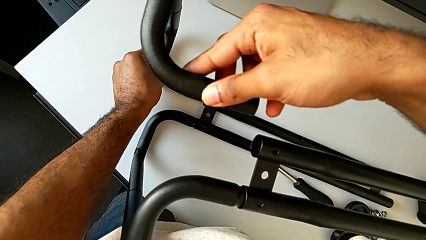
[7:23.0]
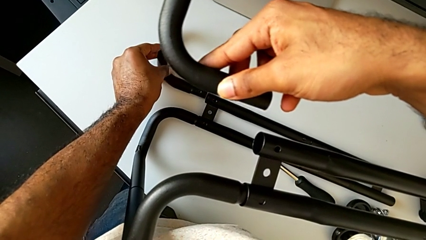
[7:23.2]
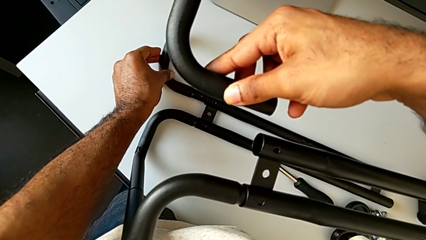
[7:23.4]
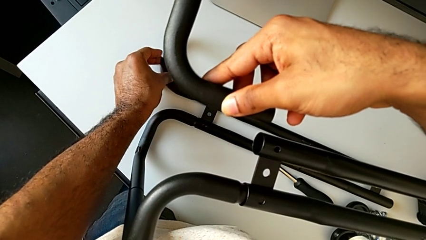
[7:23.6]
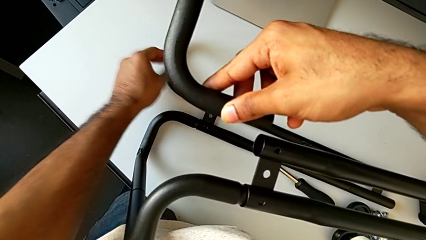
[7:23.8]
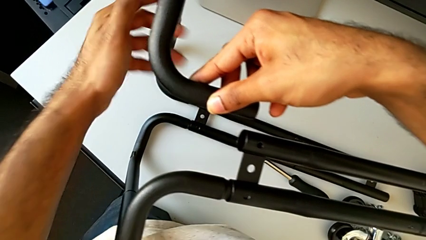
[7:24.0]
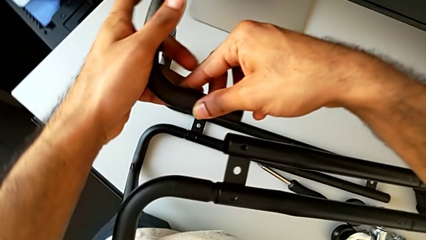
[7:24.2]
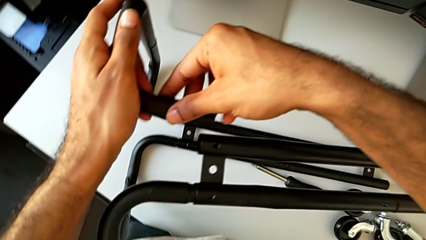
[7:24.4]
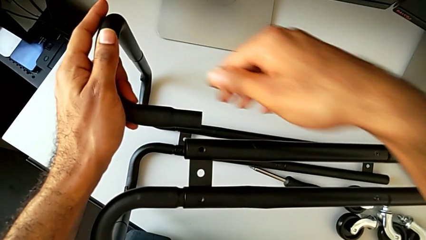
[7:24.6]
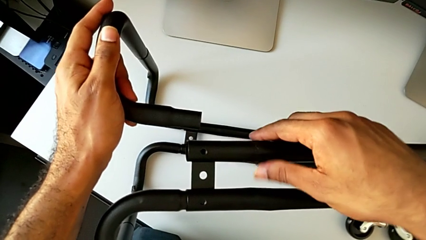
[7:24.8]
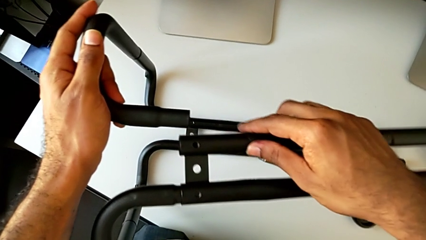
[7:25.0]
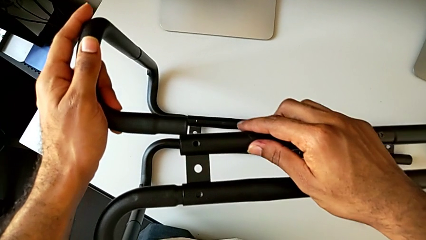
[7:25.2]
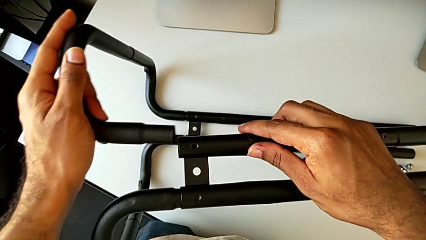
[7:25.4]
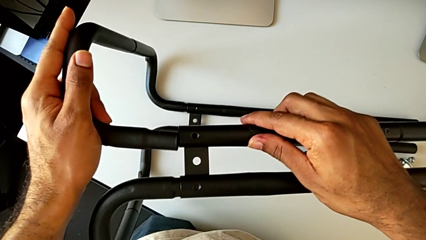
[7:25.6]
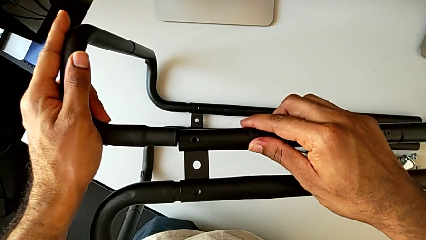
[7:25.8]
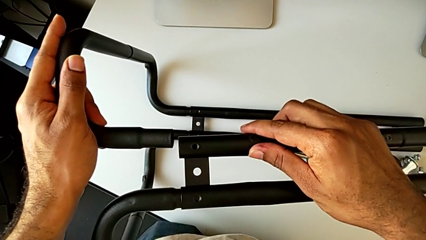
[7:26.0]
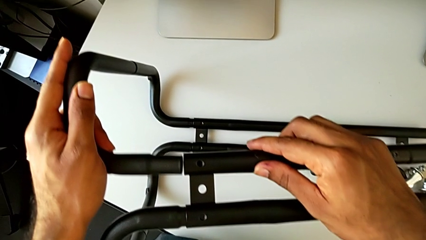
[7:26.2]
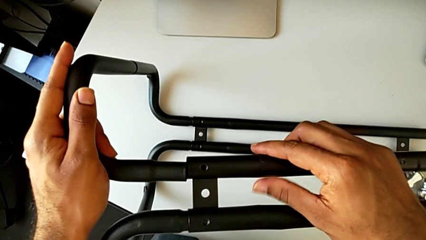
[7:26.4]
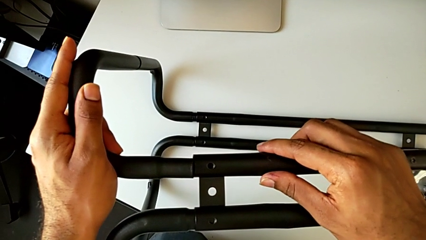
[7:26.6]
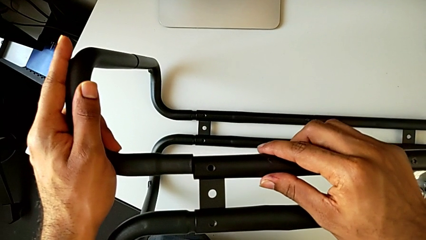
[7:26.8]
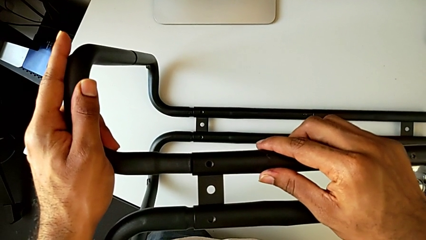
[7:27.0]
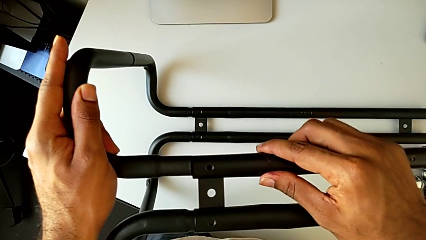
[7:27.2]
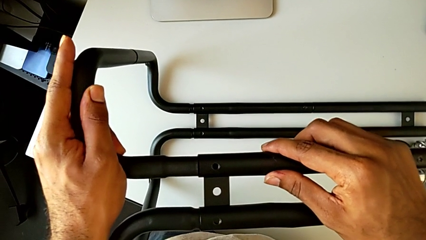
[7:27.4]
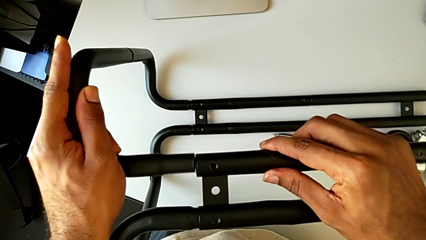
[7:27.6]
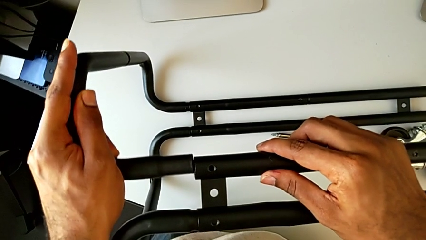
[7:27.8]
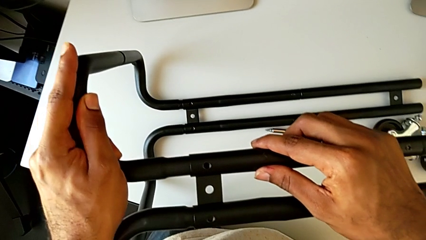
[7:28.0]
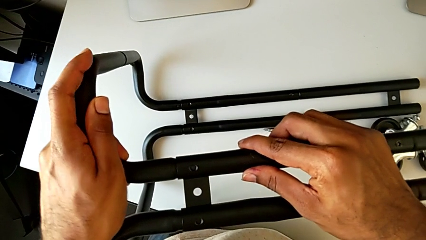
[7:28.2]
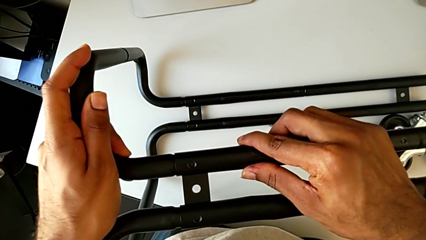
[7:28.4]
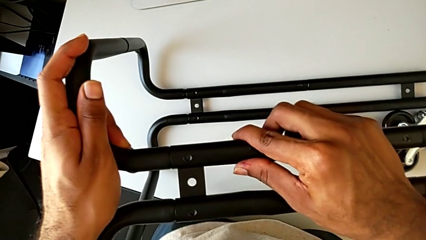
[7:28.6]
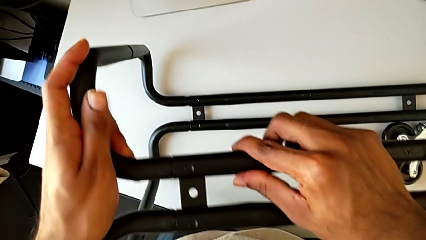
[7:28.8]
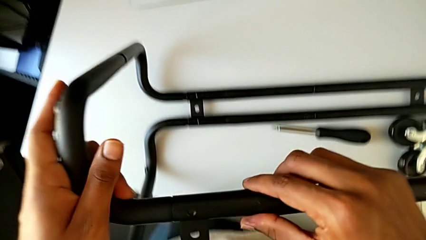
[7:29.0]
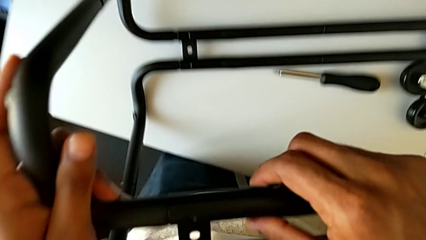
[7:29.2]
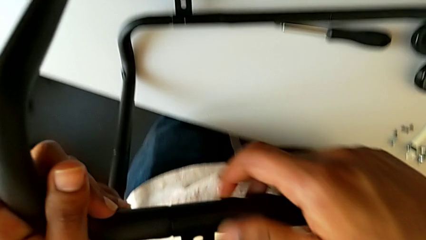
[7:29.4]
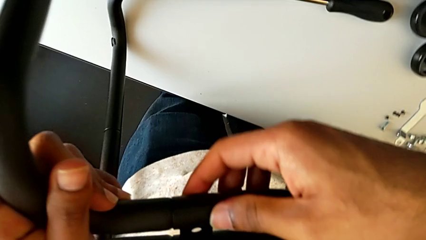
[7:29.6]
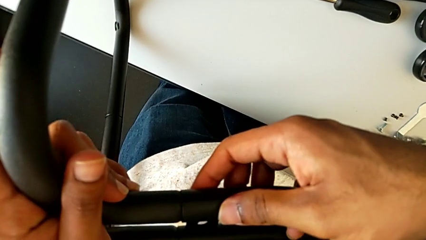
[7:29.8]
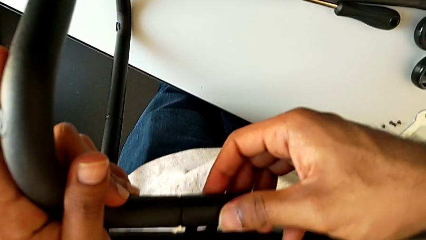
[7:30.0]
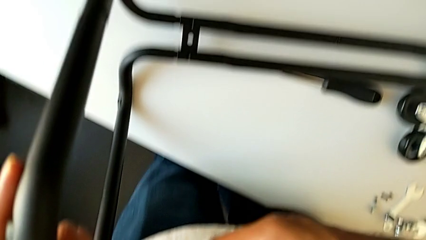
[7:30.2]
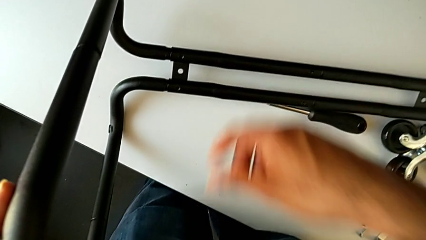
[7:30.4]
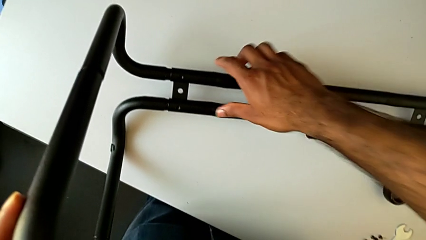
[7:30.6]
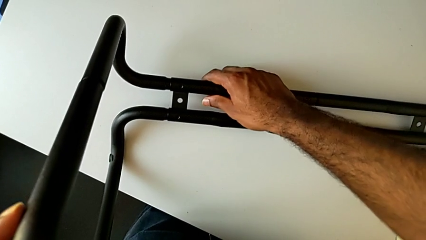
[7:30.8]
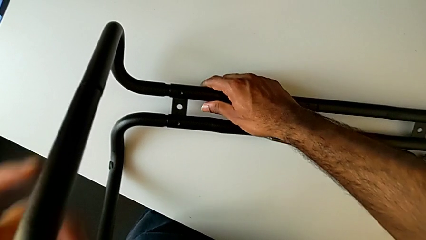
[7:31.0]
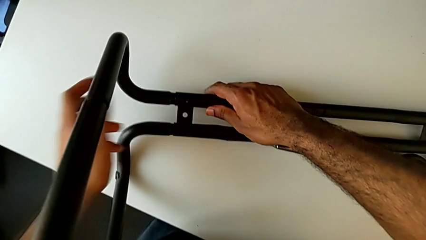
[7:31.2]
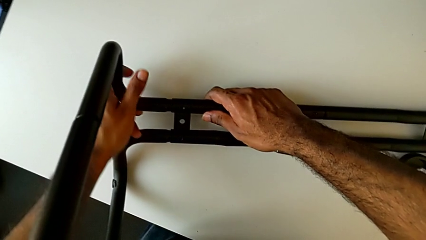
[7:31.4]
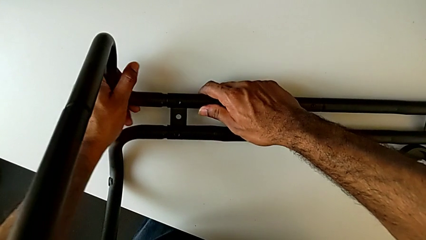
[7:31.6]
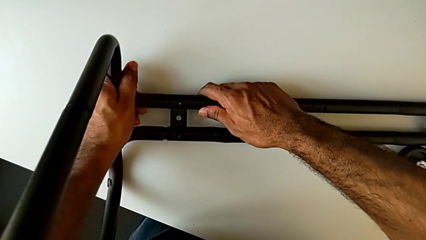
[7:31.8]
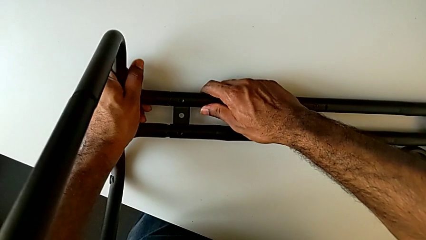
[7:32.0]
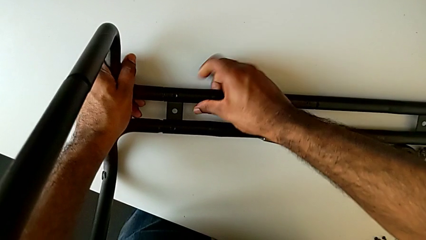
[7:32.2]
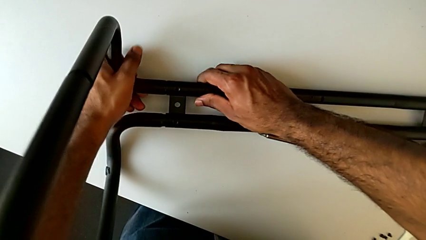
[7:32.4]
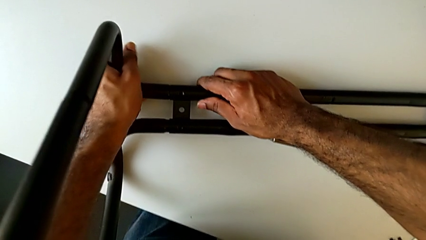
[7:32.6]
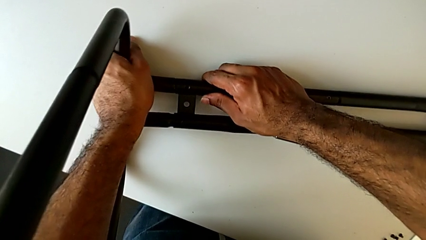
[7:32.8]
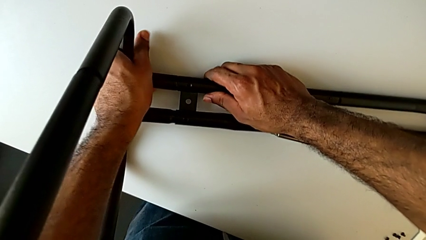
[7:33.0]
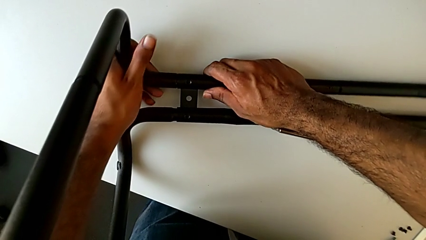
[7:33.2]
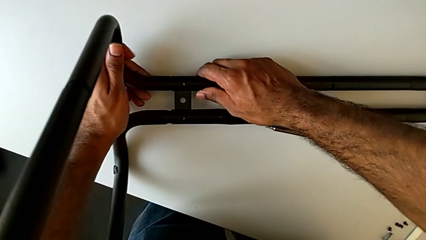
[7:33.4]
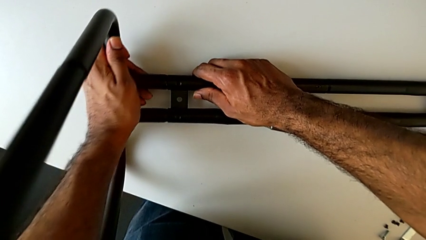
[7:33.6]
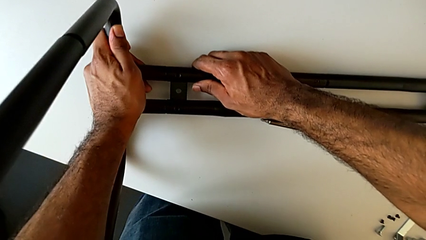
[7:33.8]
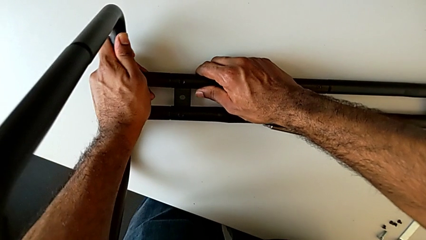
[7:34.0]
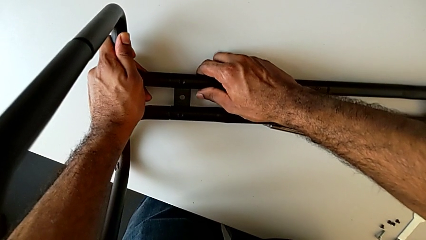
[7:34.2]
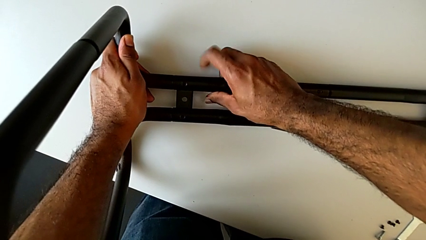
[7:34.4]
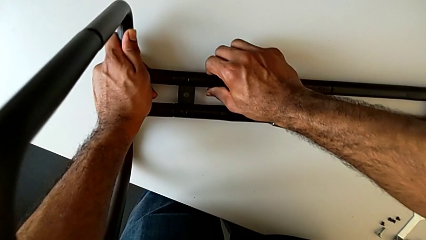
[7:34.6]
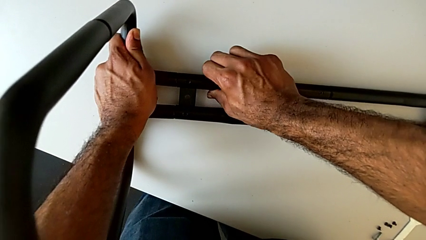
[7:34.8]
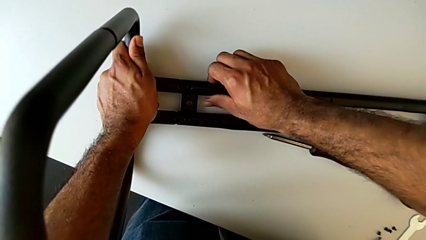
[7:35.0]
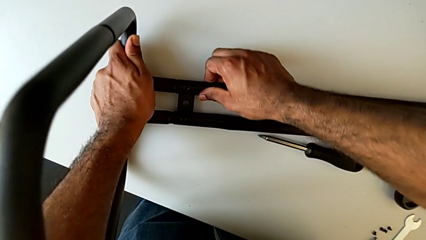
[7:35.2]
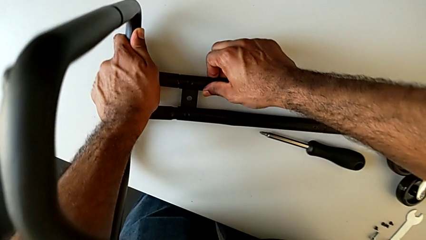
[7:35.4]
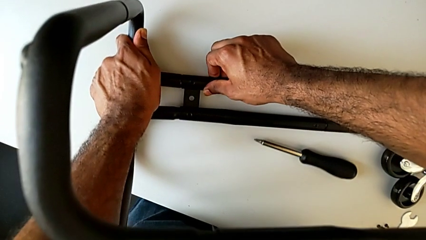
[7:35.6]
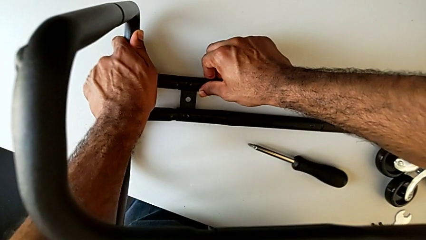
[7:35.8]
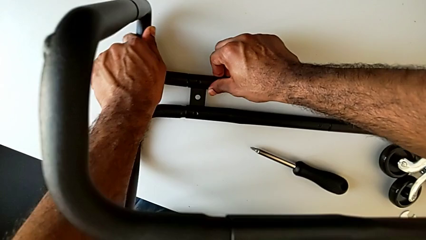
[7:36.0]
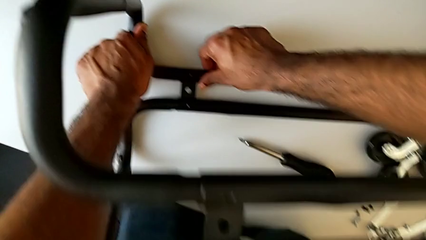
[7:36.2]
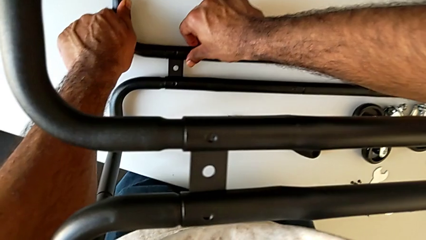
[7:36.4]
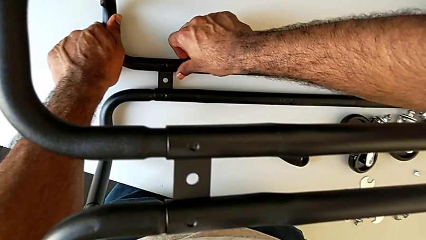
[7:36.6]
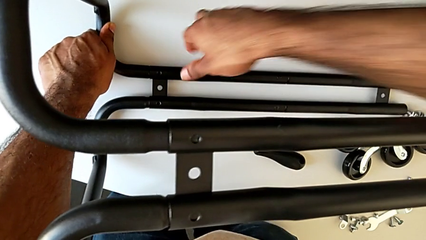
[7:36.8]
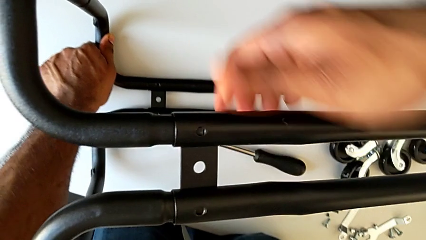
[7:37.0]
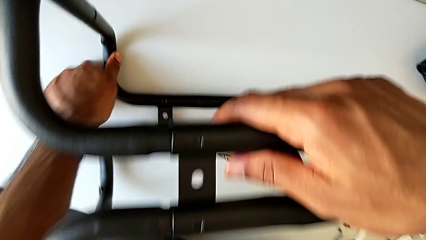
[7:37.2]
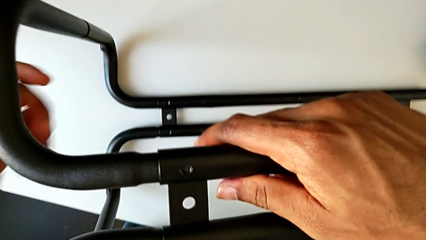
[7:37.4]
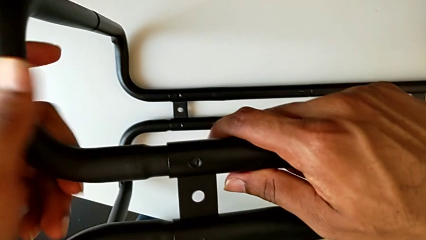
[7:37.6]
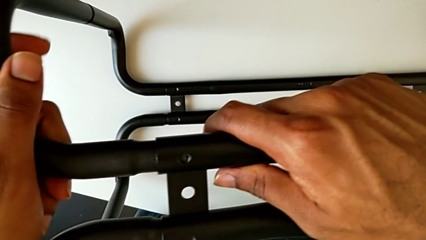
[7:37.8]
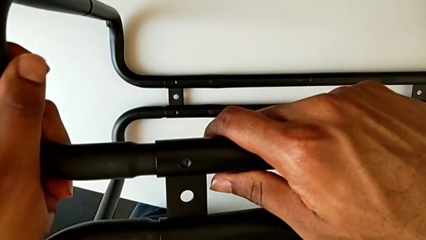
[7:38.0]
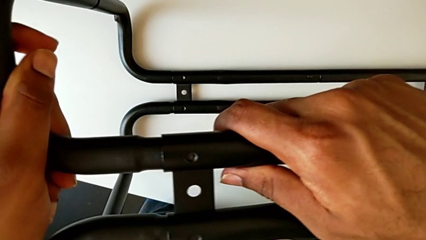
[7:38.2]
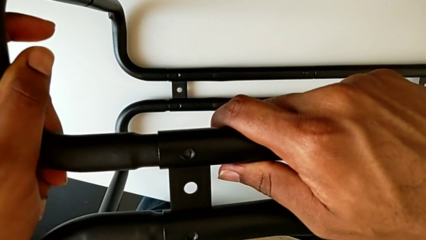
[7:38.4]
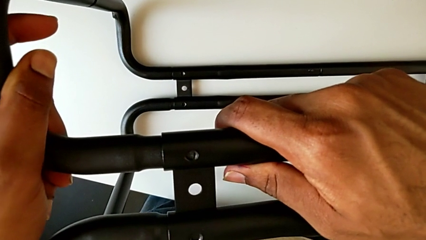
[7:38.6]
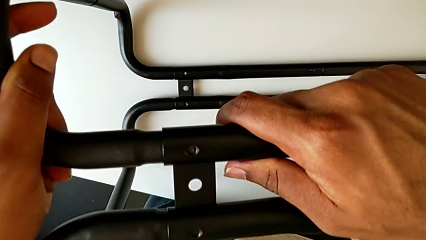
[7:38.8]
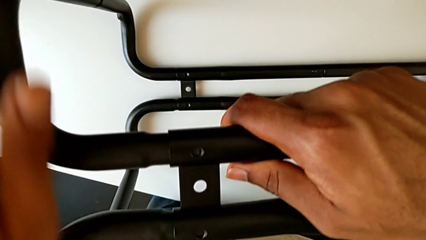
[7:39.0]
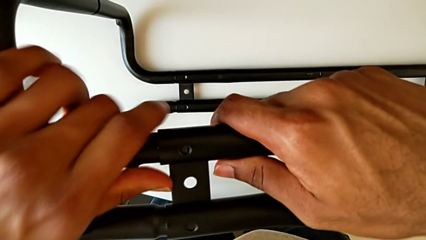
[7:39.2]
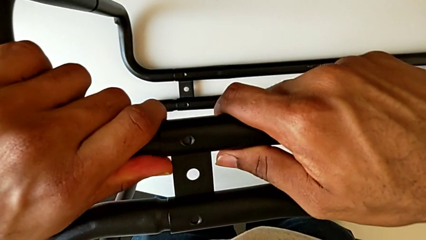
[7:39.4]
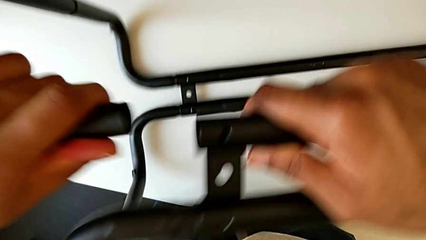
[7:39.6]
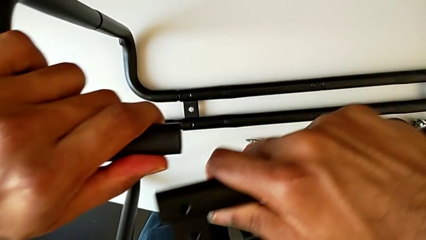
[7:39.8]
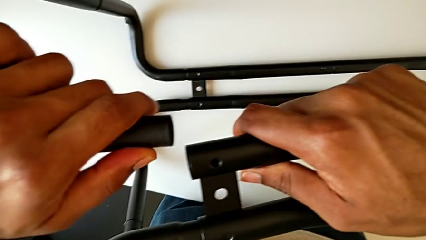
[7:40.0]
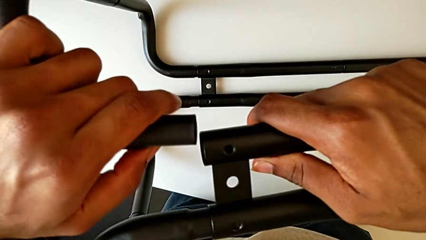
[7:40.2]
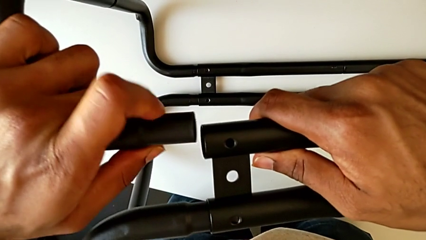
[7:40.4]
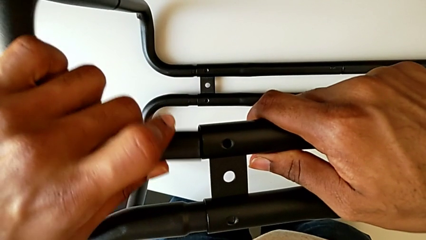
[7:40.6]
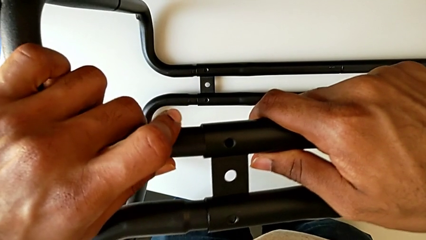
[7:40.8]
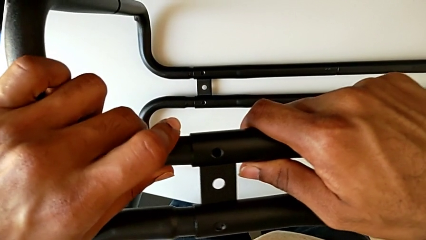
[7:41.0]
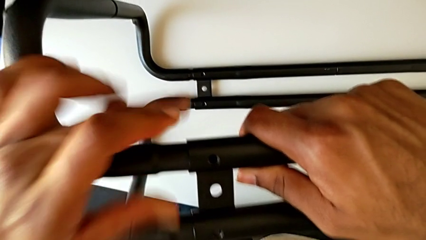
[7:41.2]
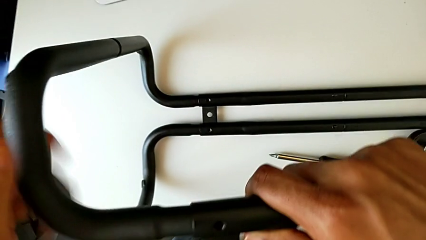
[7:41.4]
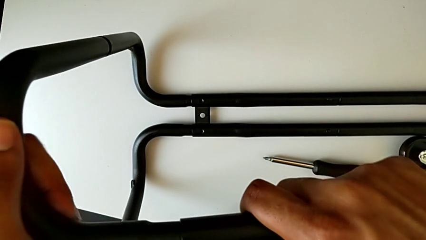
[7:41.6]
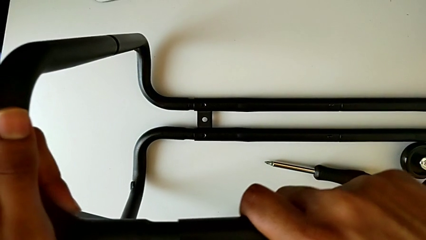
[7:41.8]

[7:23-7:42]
The camera wearer is assembling the base frame with the side bars. They insert the frame, align it, grab it, align the leg, disassemble the frame and insert it.
